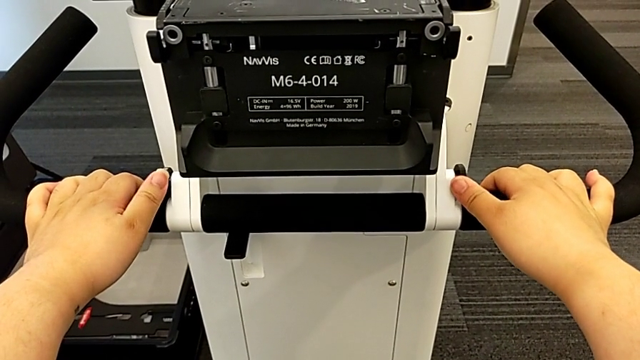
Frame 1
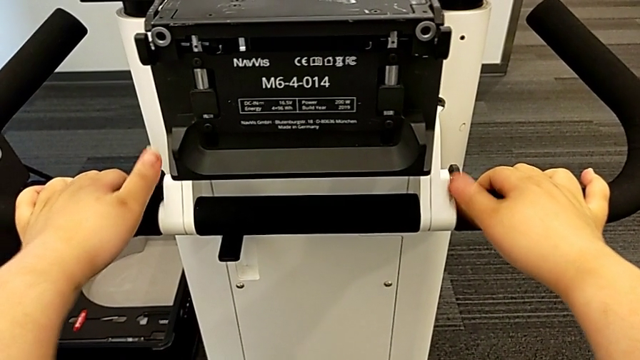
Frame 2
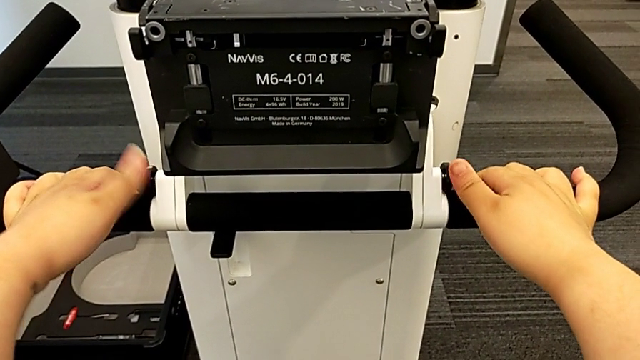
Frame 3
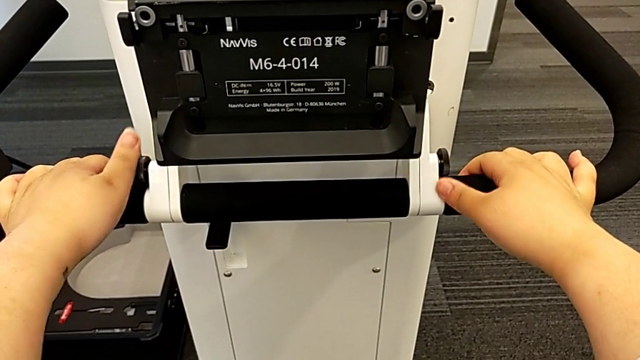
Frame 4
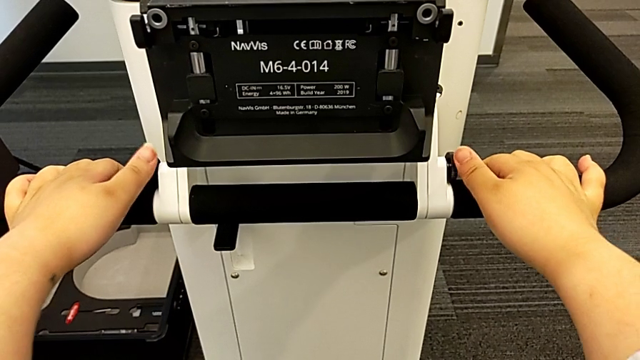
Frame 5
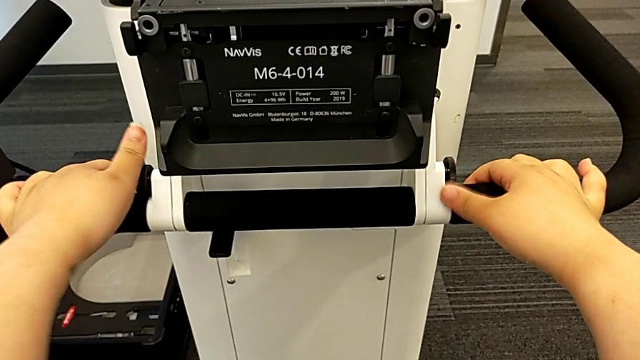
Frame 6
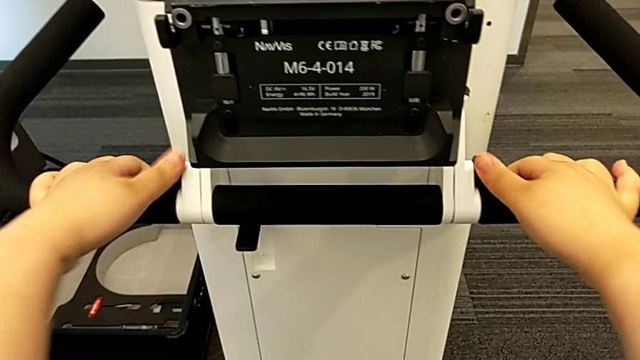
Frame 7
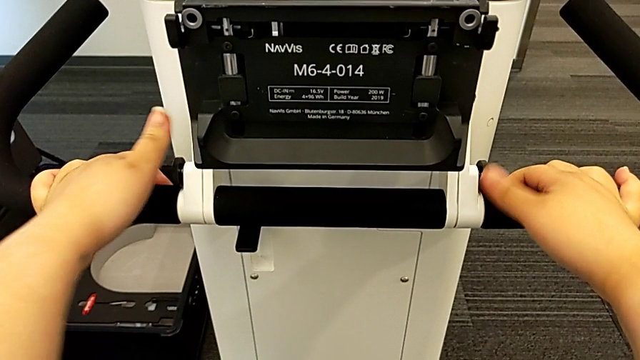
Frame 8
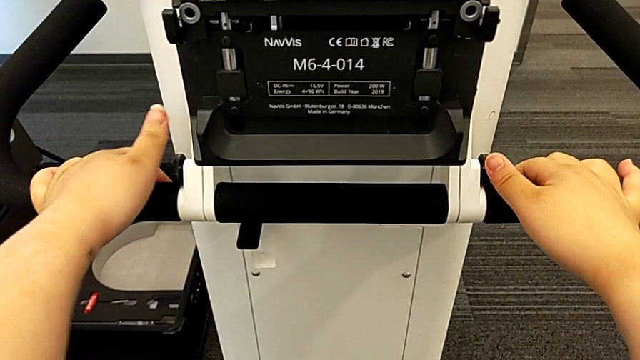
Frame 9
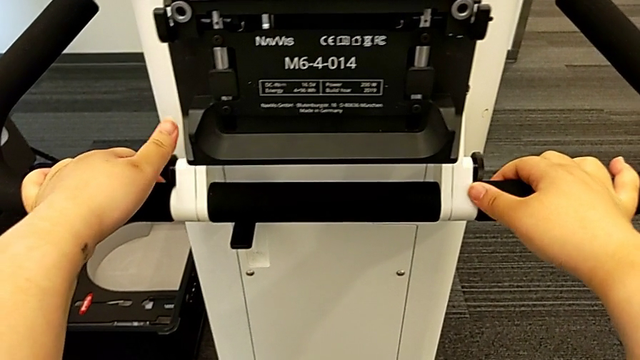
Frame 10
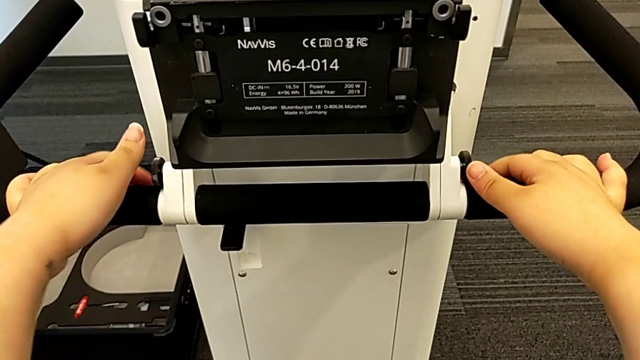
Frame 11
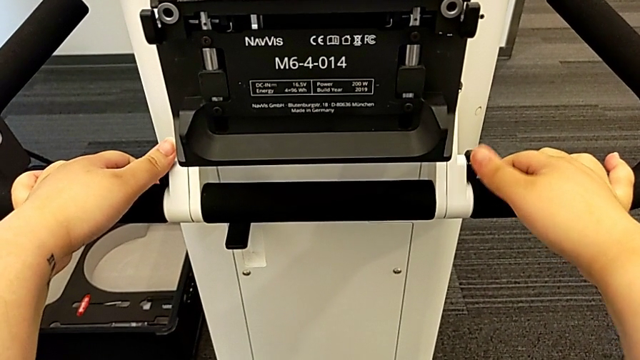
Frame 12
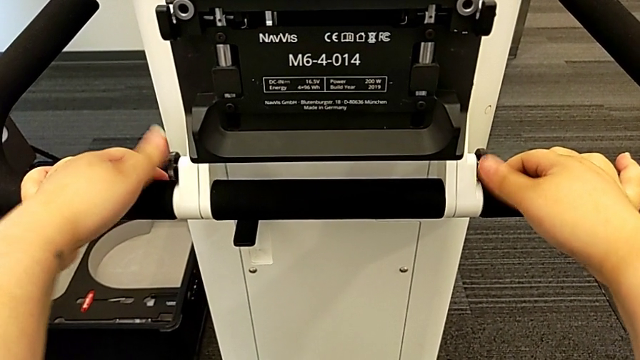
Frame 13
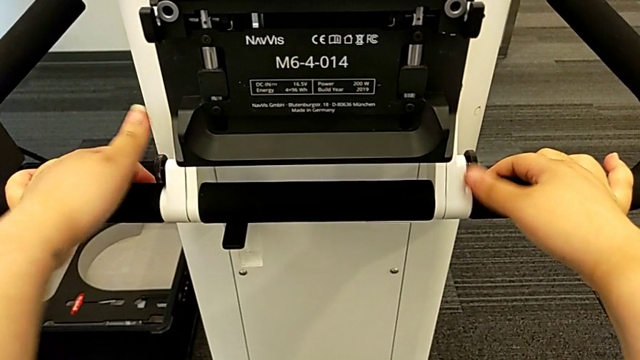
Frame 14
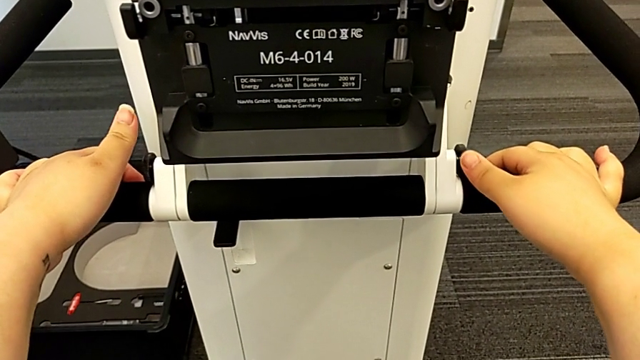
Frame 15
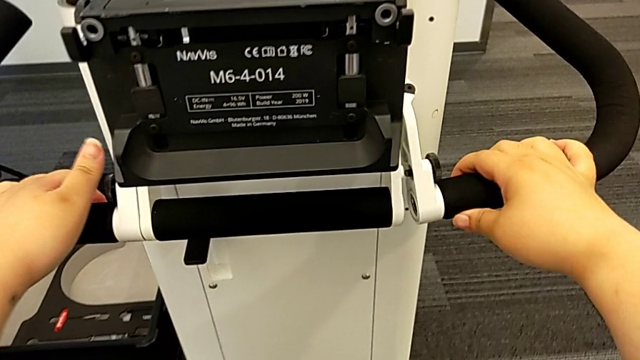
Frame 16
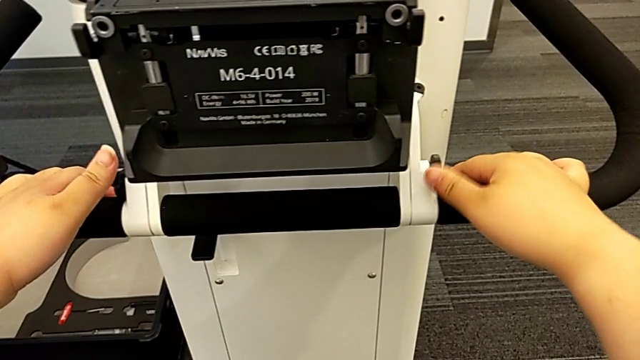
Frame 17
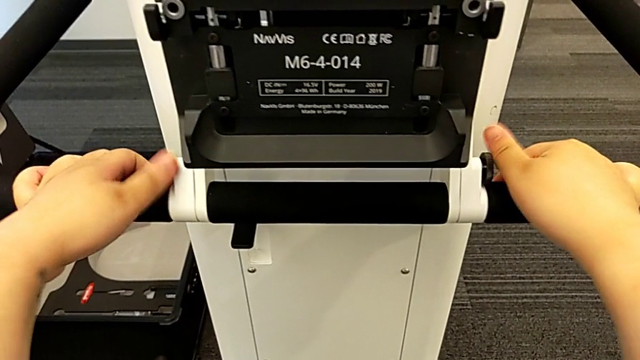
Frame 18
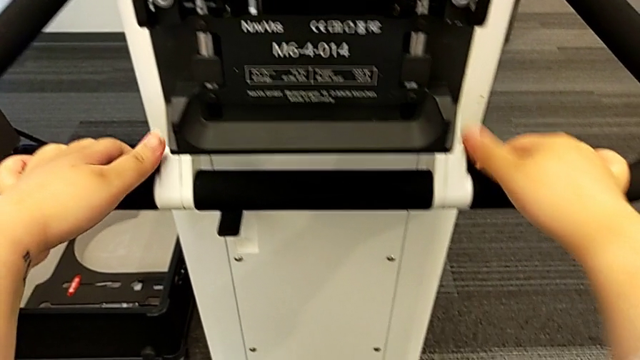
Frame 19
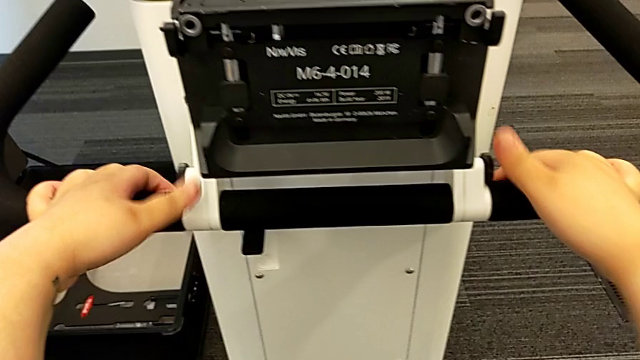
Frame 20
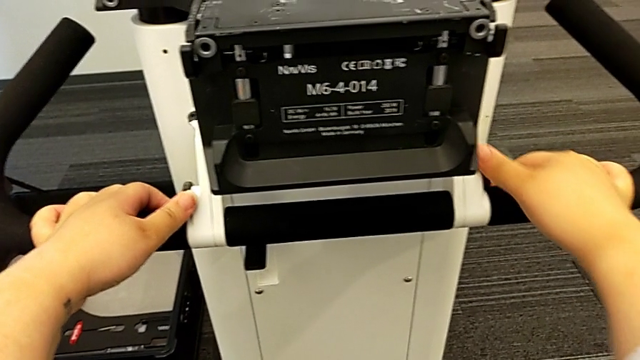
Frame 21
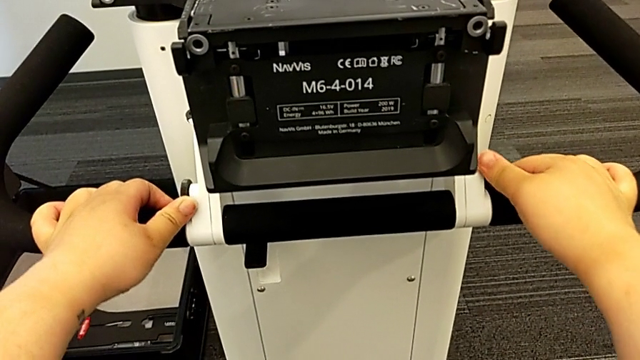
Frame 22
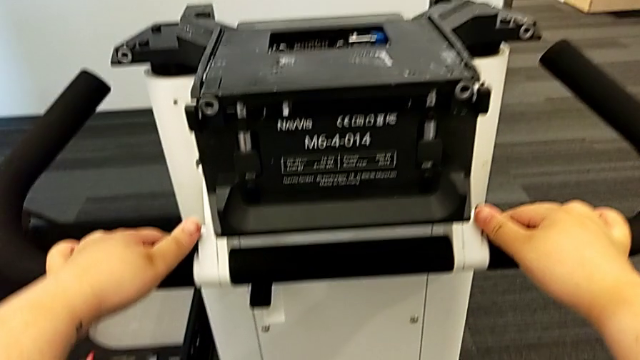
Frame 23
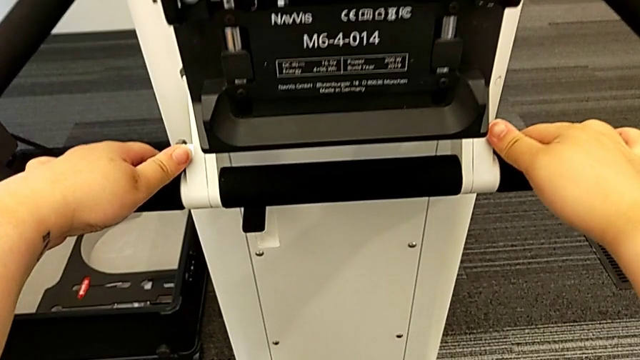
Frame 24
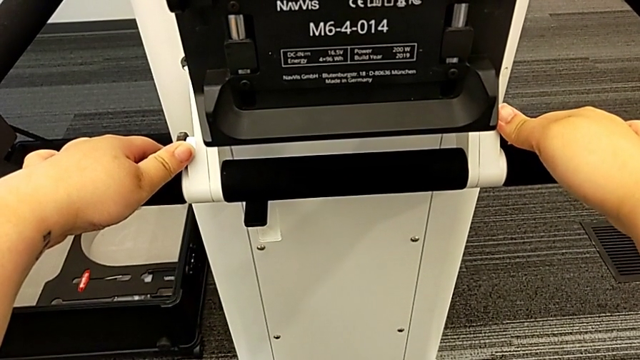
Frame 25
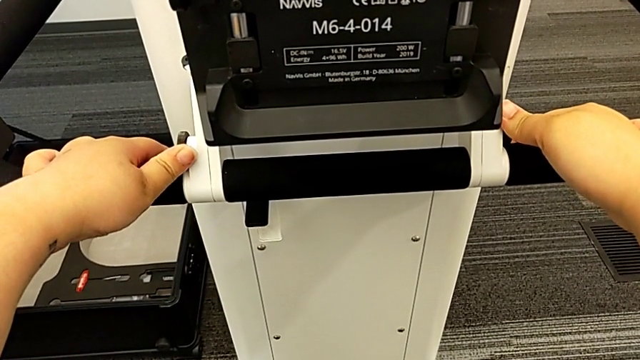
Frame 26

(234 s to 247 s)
The camera wearer is pulling the handles. They keep wrongly unscrewing the screw and lock the handheld grip.

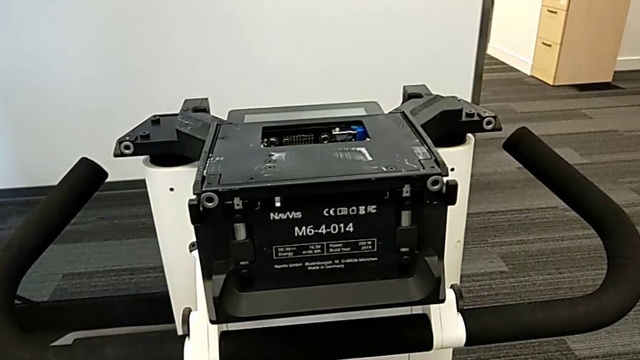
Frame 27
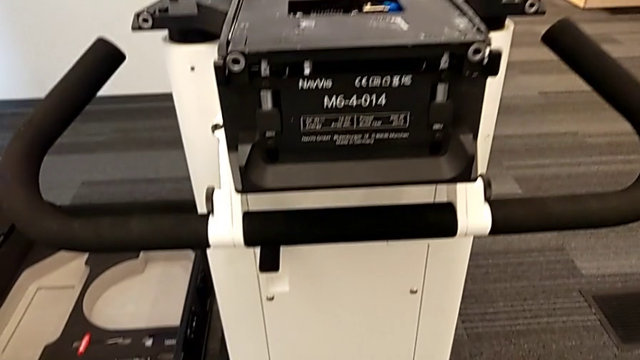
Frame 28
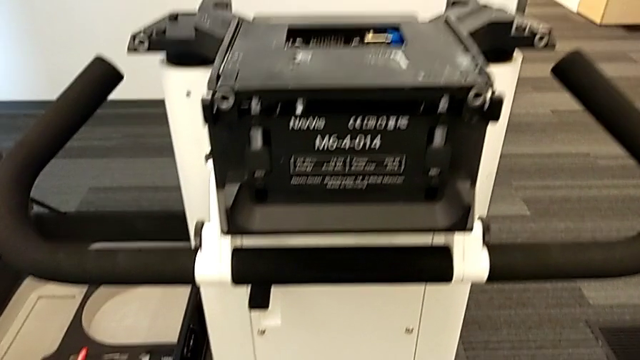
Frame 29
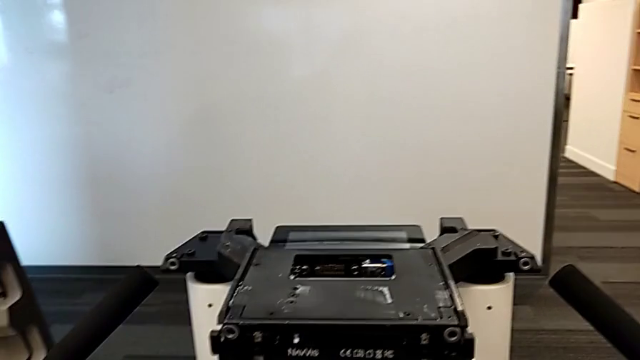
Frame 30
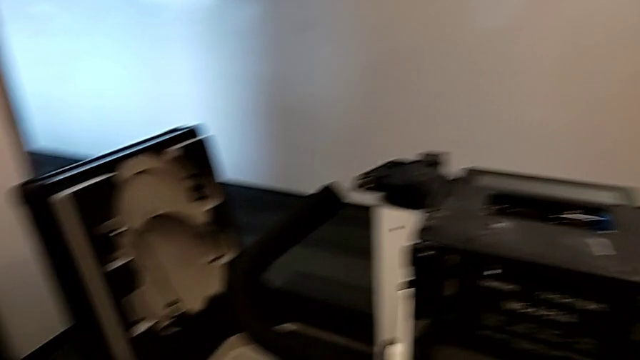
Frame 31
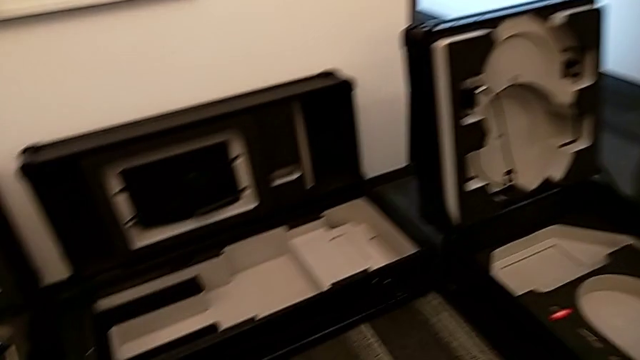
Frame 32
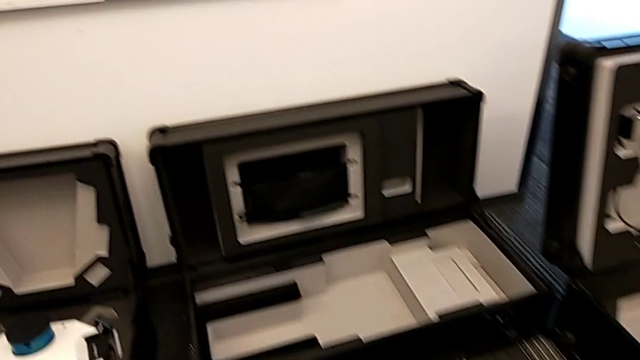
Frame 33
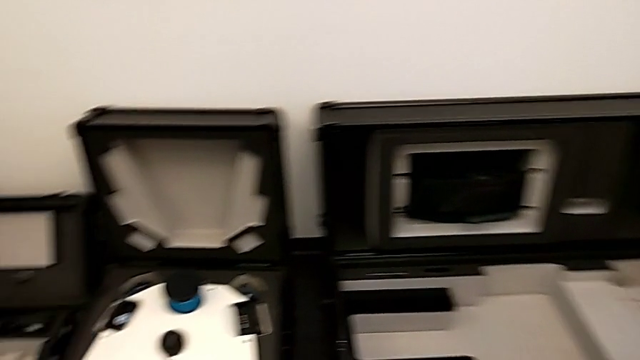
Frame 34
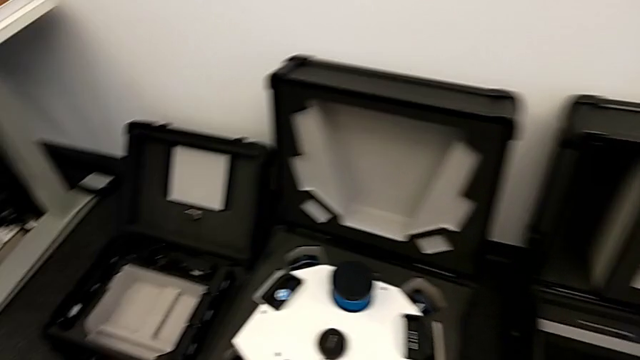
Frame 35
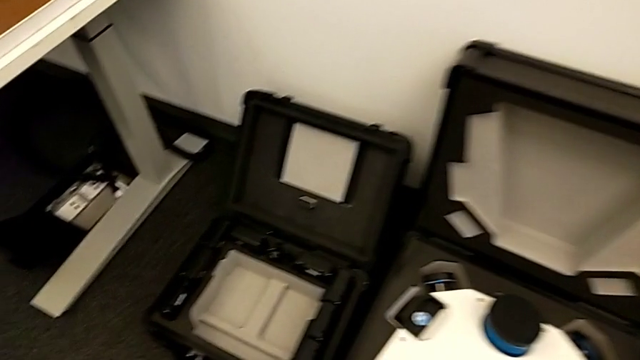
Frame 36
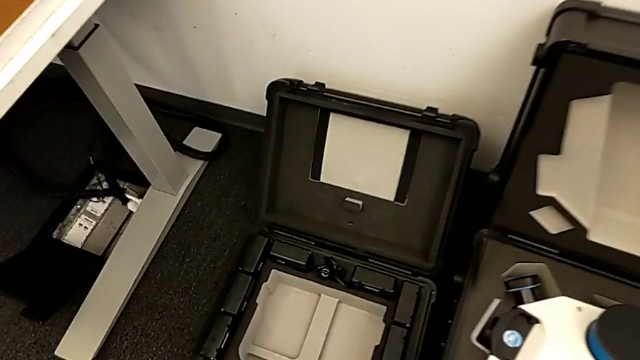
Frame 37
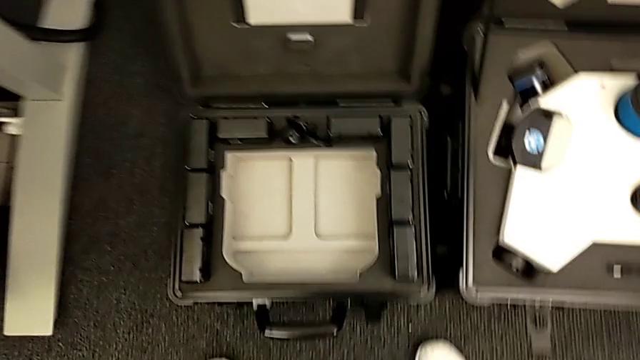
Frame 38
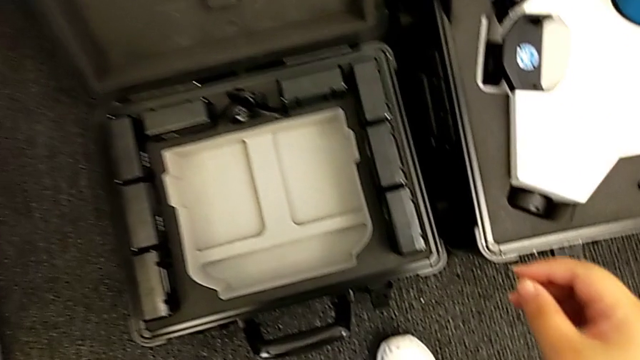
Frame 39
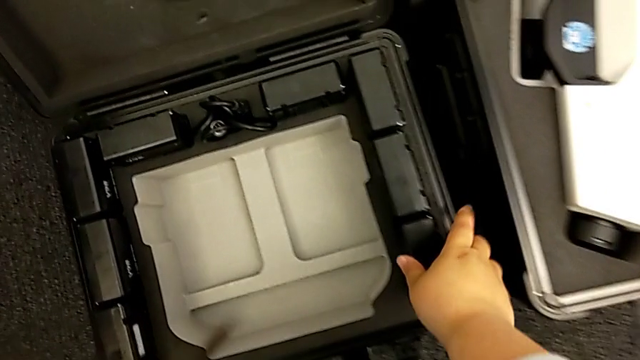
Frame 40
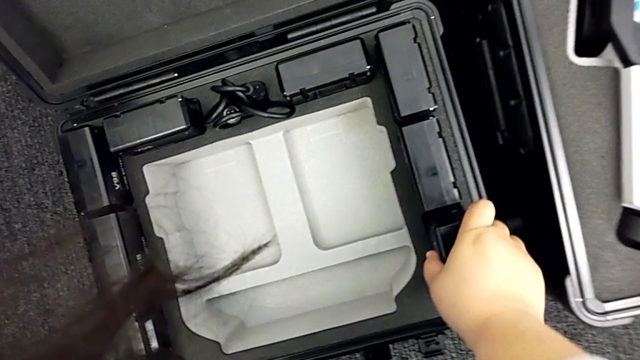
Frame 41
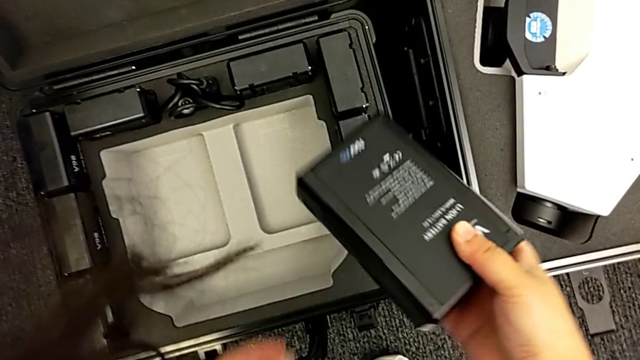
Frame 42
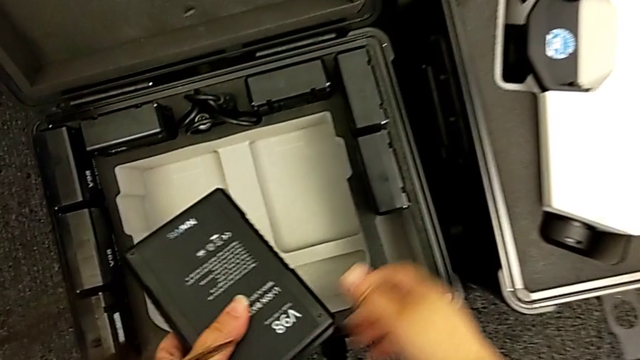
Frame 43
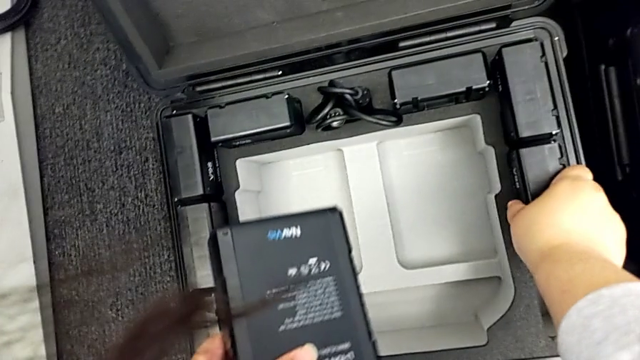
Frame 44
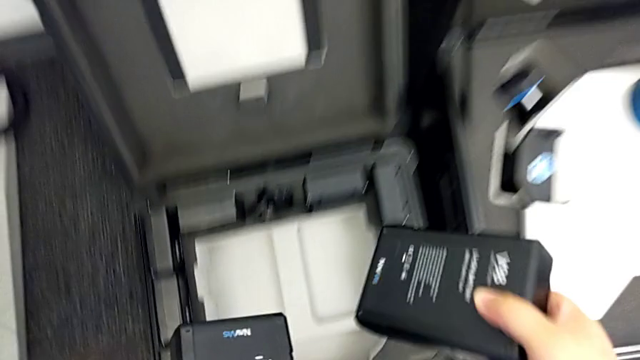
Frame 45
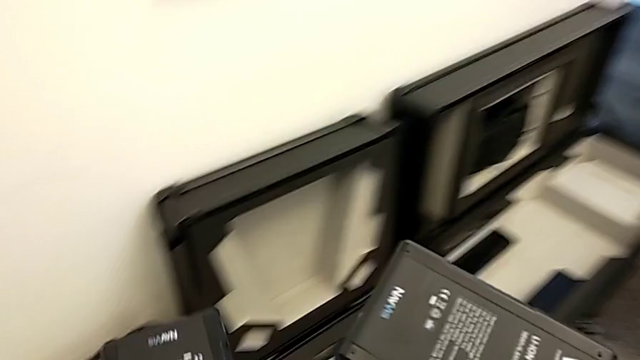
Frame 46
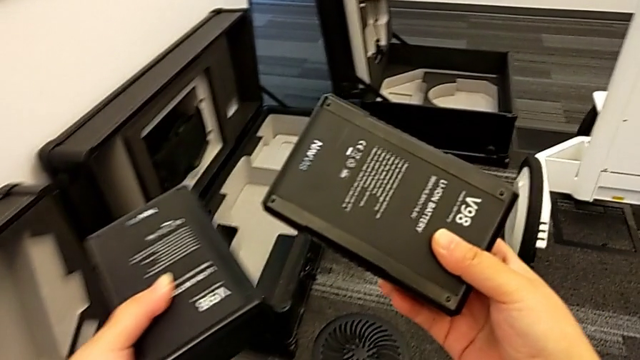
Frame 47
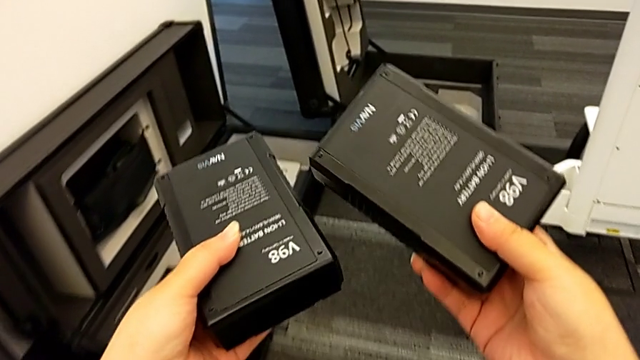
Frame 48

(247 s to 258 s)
The camera wearer is putting the batteries in. They begin to grab the battery.
